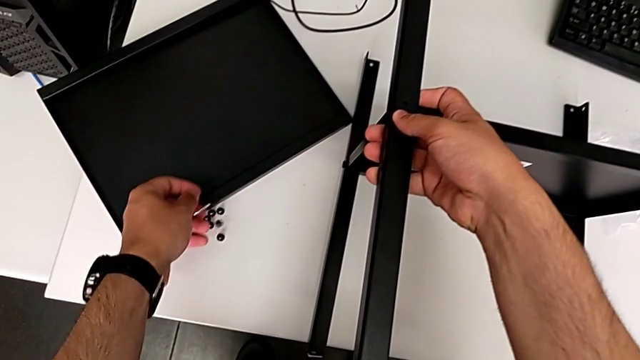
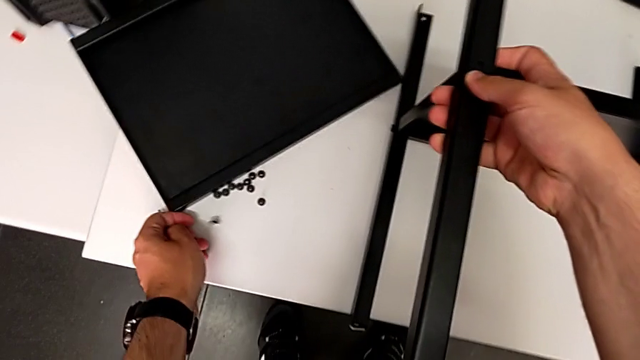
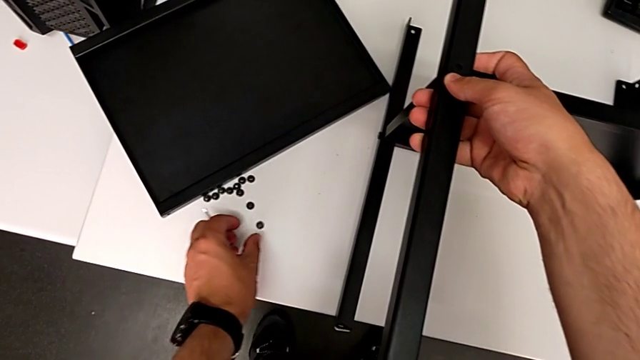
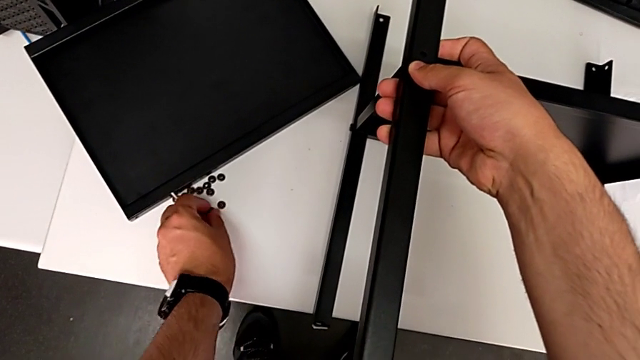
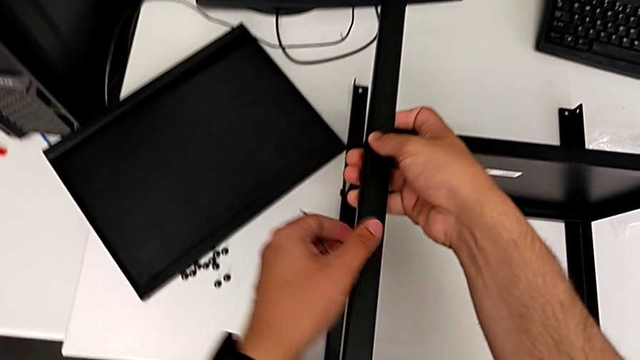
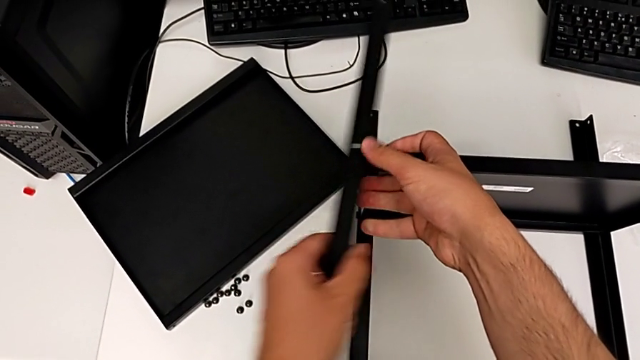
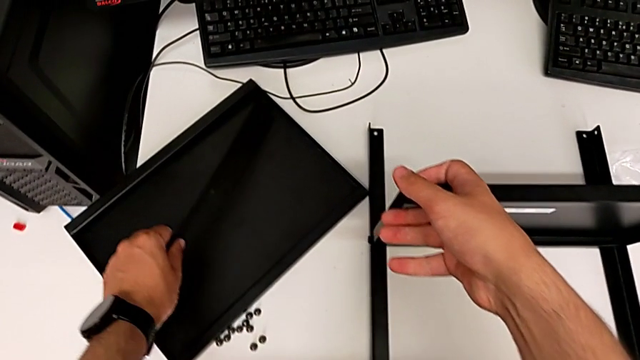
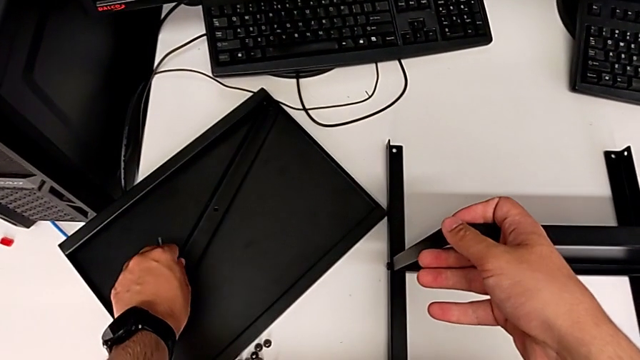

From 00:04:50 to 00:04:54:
The camera wearer is removing the first leg from the shelf. They place the hex socket head, slide it and place the leg.

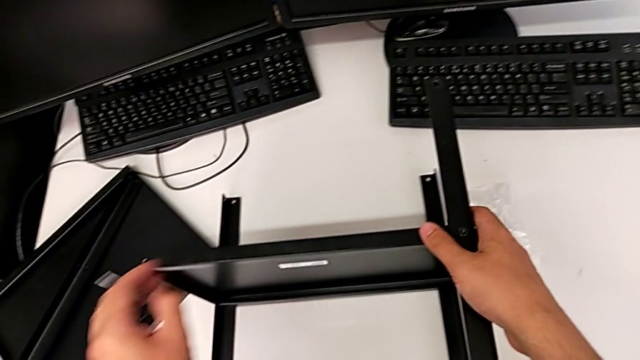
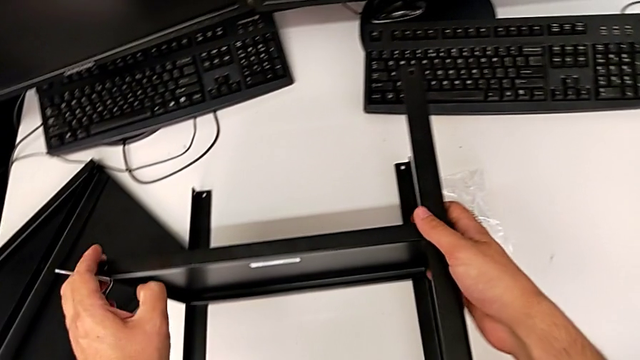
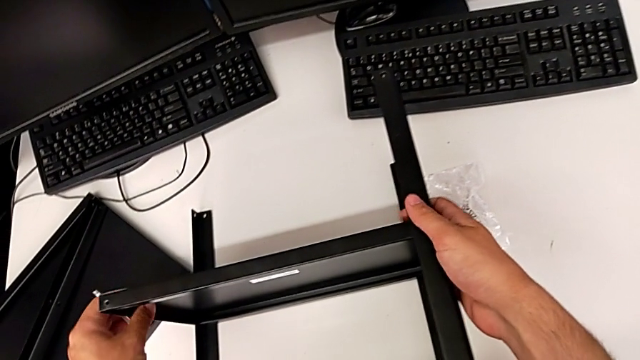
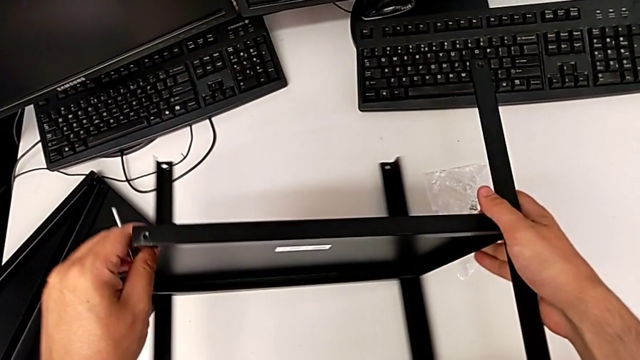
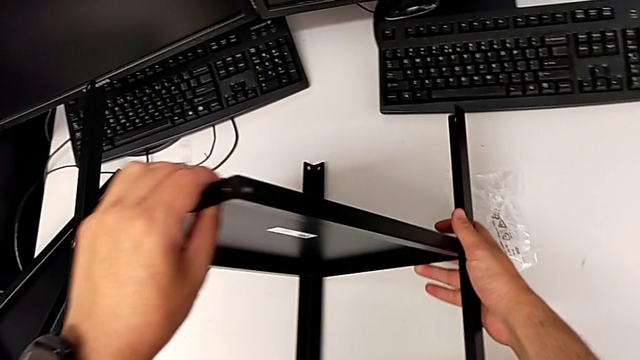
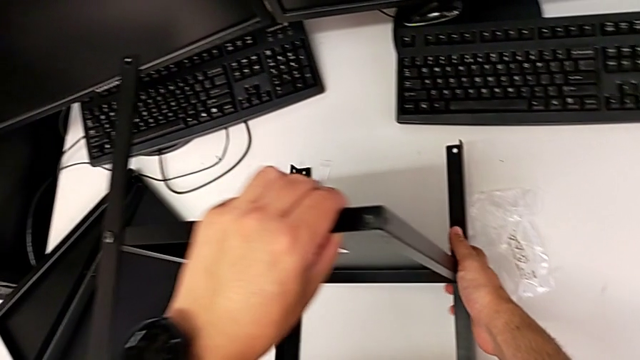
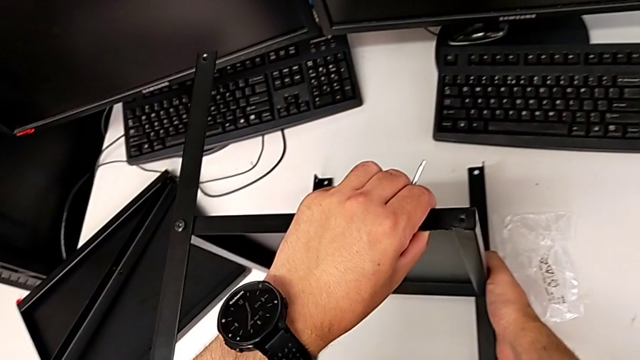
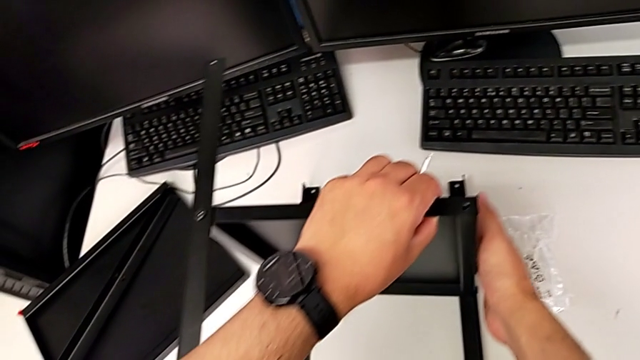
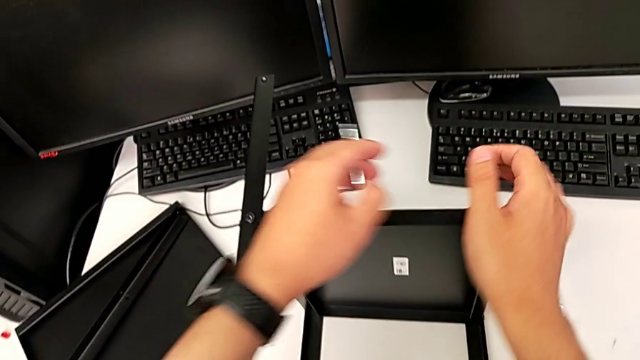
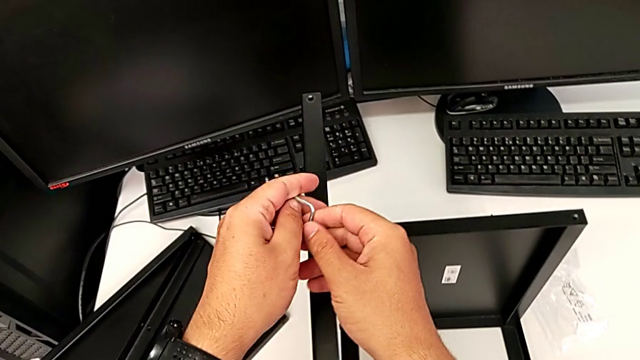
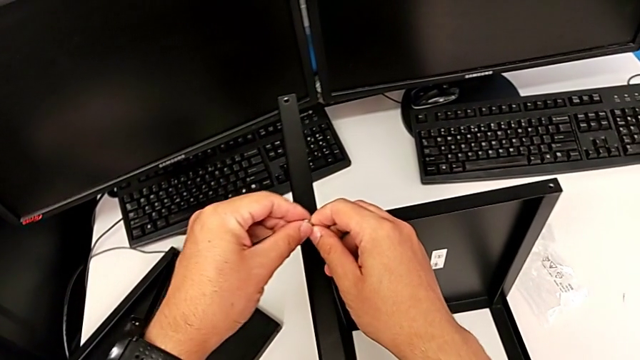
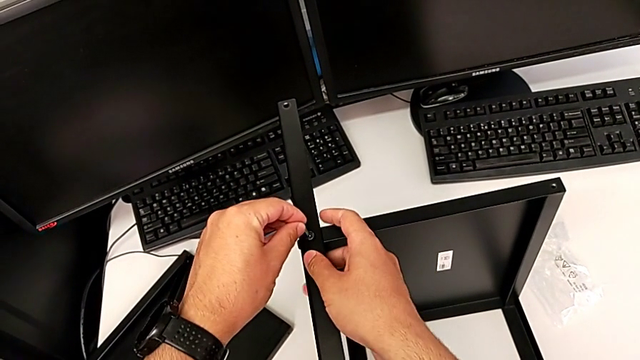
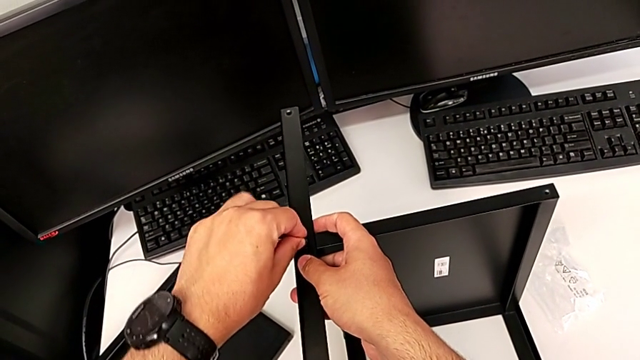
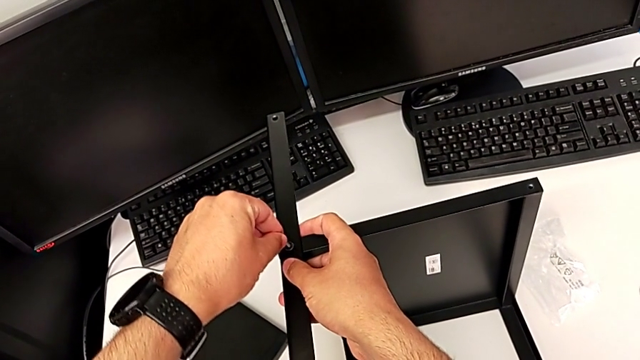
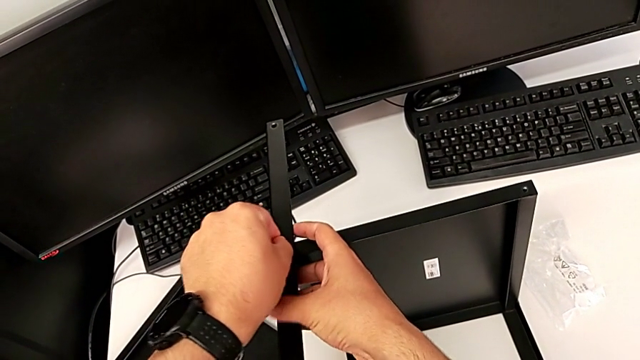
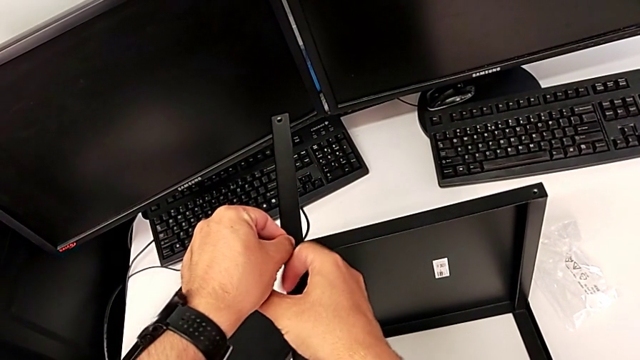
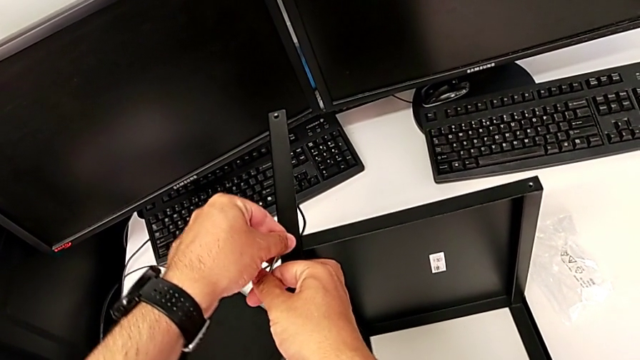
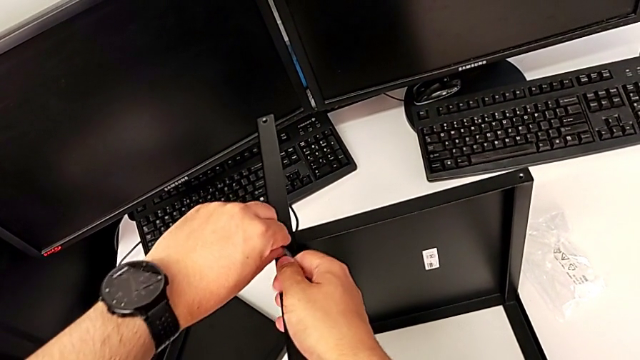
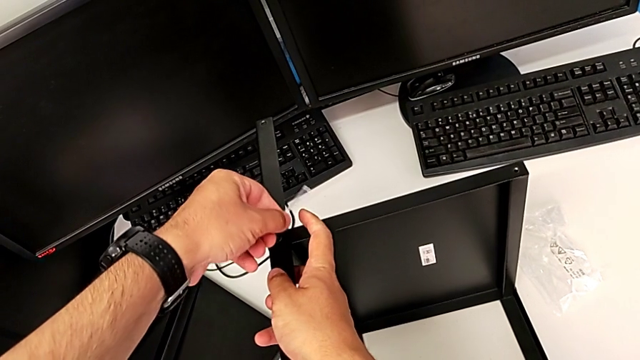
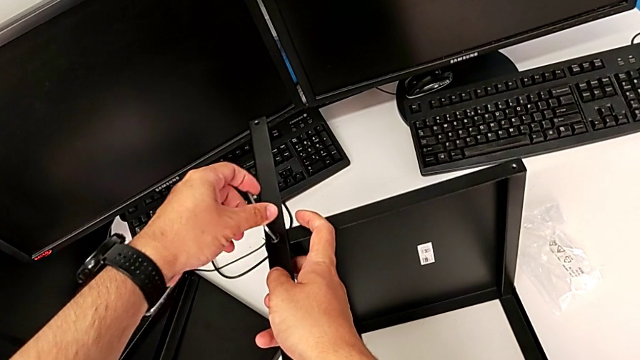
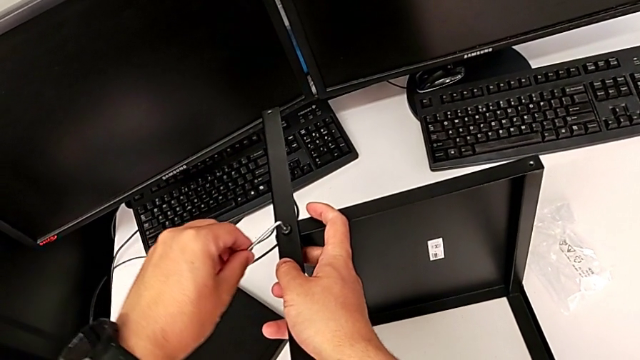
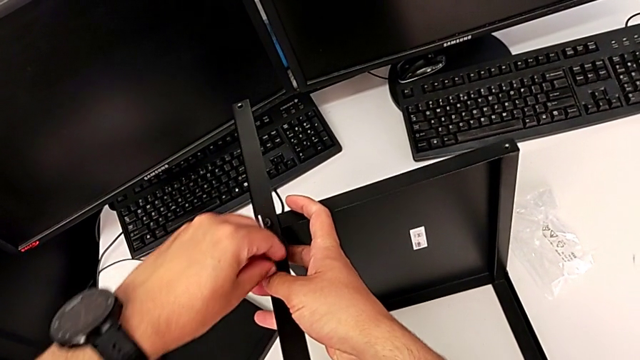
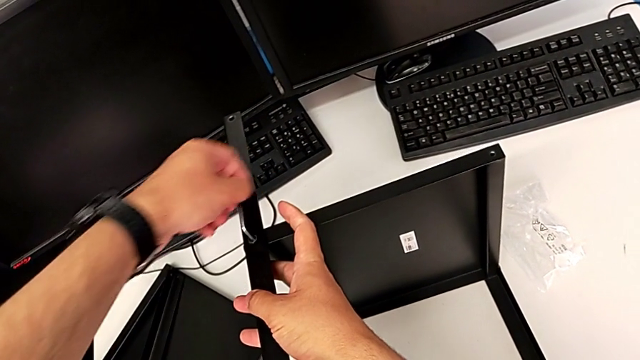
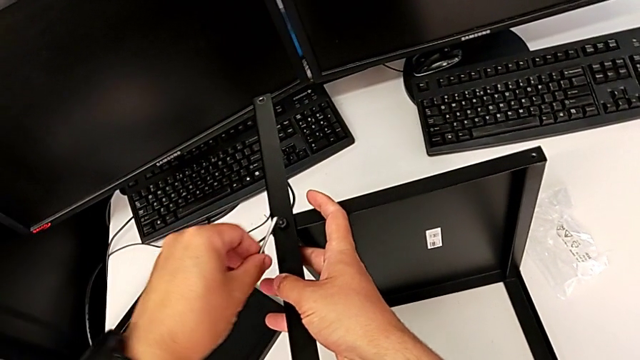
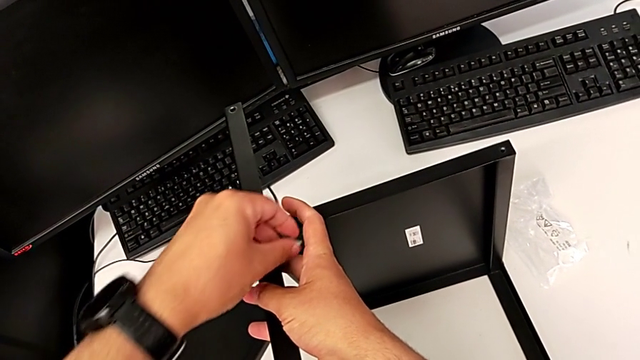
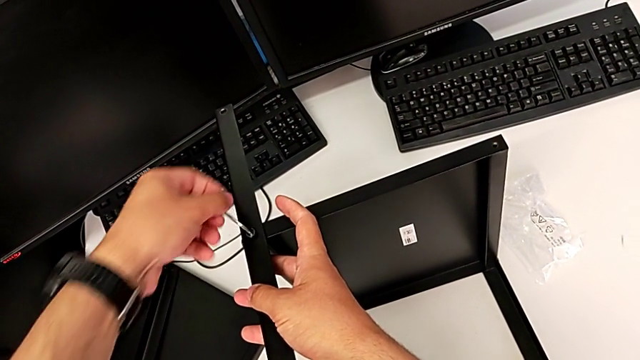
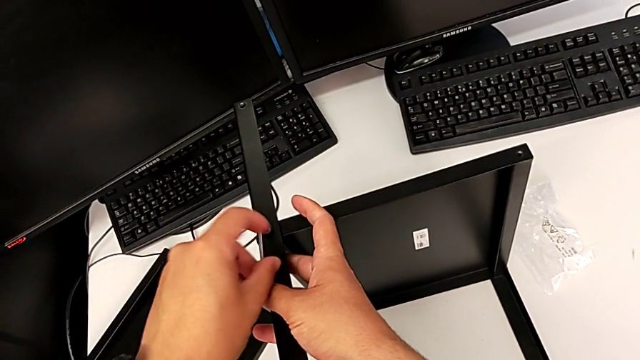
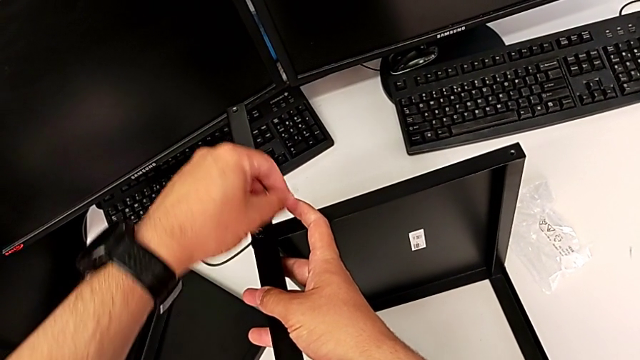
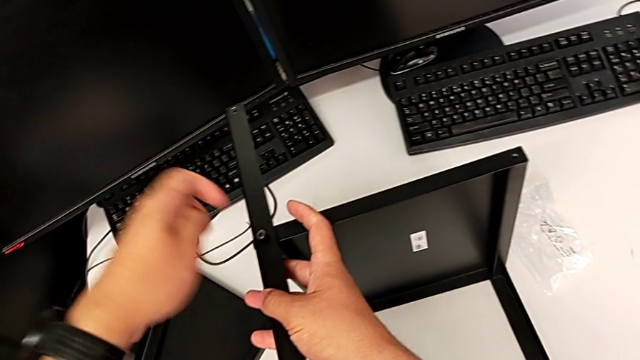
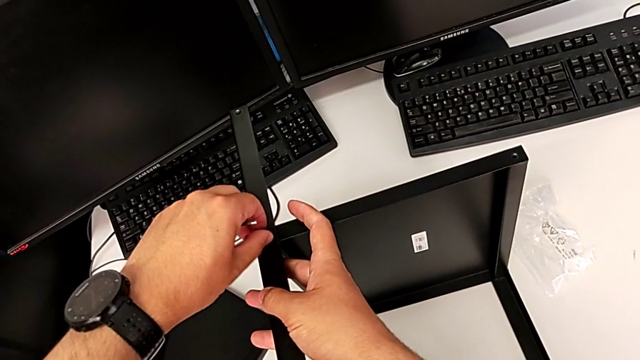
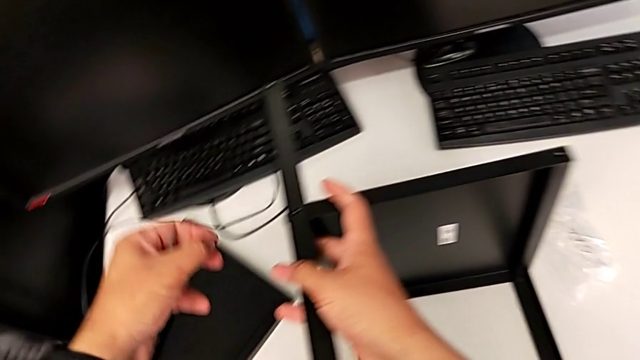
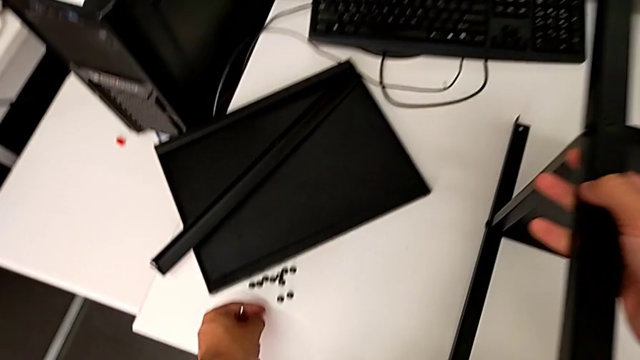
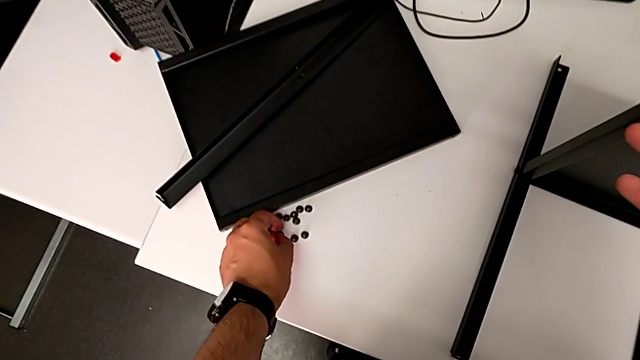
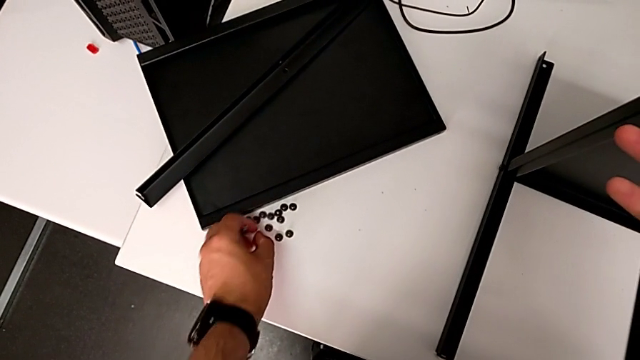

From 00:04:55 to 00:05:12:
The camera wearer is removing the second leg from the shelf. They flip the nightstand, insert the Allen wrench, rotate it, withdraw it, disassemble the hex socket head and place it.
